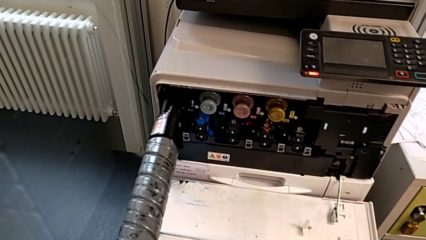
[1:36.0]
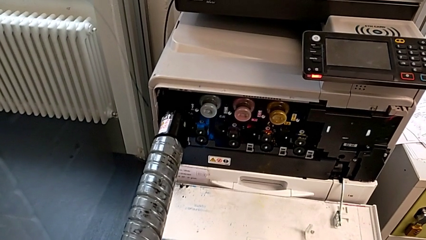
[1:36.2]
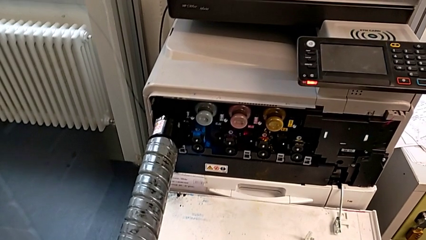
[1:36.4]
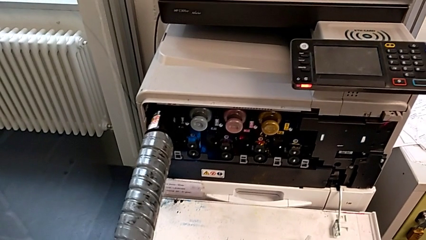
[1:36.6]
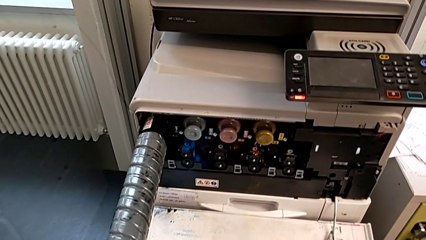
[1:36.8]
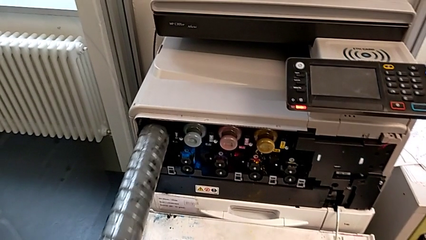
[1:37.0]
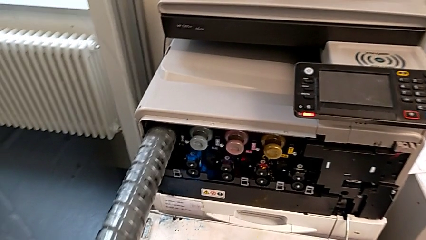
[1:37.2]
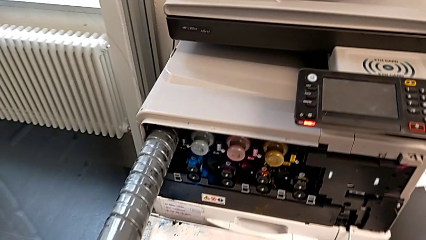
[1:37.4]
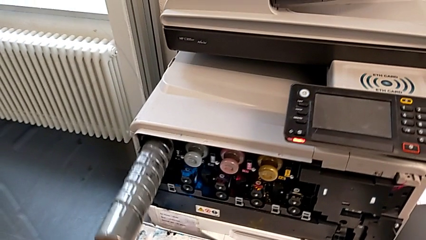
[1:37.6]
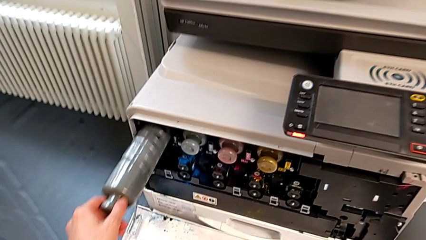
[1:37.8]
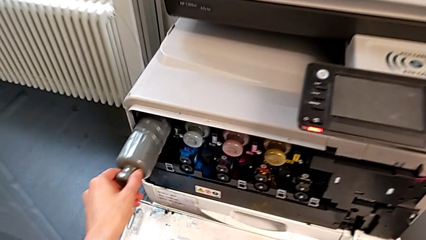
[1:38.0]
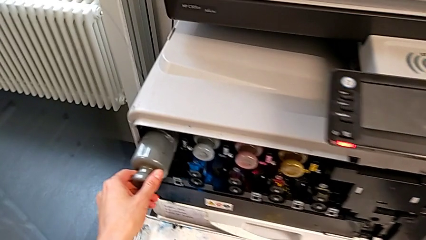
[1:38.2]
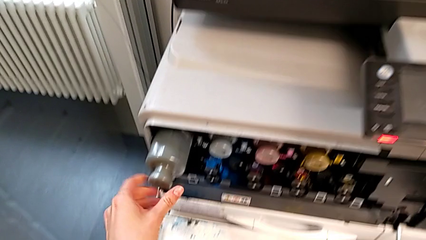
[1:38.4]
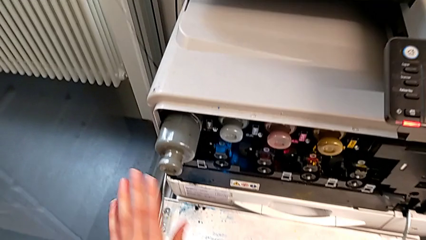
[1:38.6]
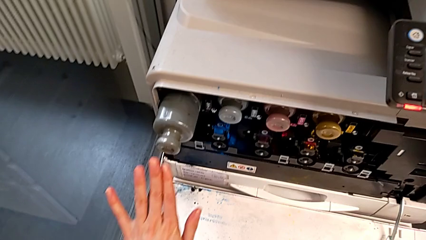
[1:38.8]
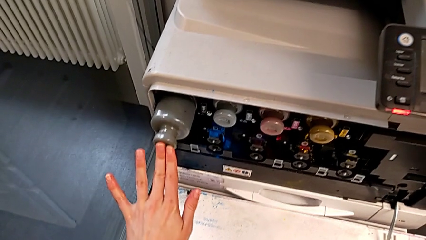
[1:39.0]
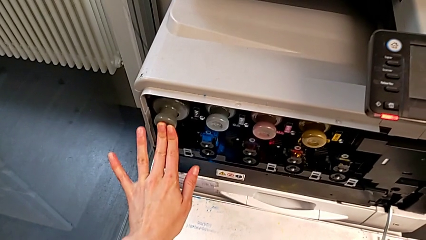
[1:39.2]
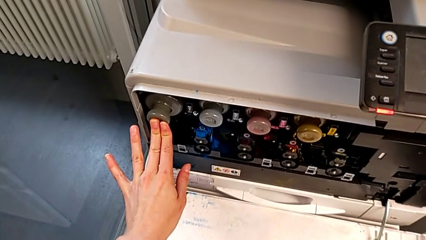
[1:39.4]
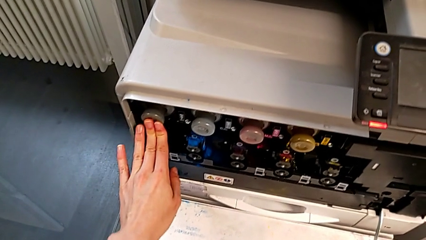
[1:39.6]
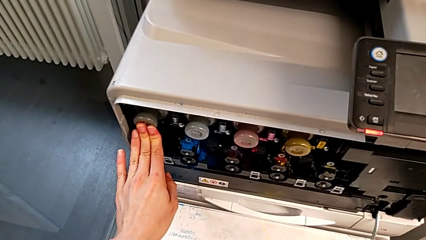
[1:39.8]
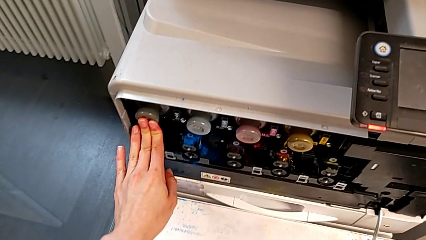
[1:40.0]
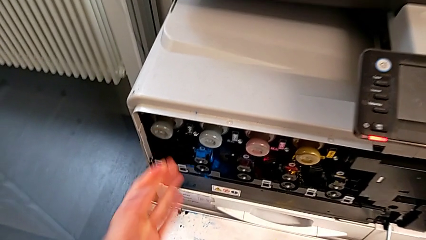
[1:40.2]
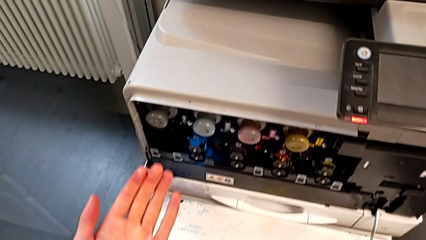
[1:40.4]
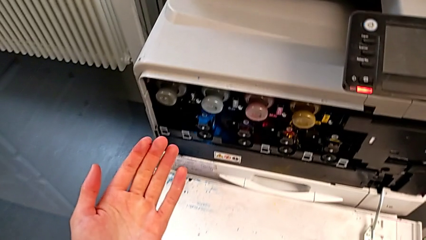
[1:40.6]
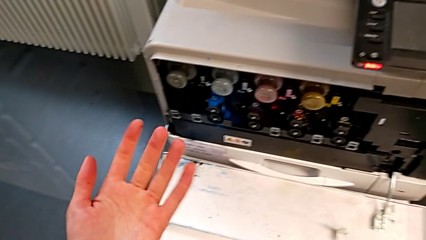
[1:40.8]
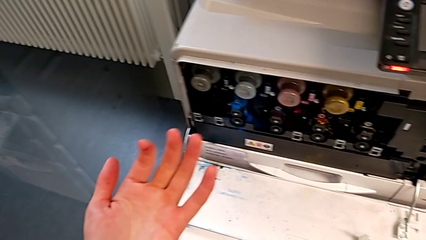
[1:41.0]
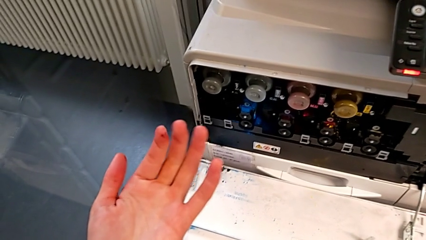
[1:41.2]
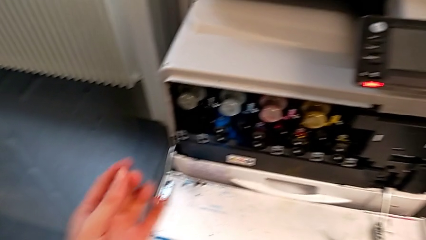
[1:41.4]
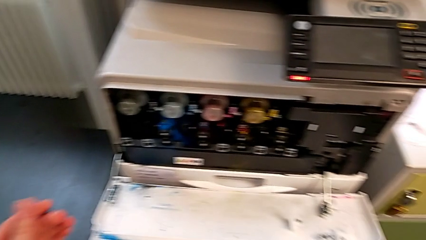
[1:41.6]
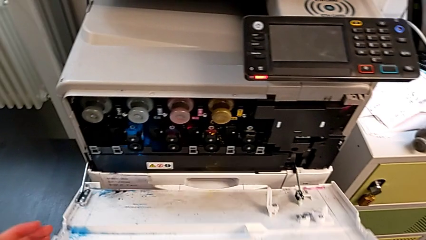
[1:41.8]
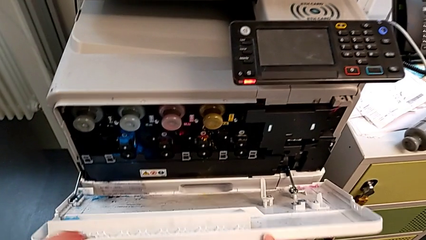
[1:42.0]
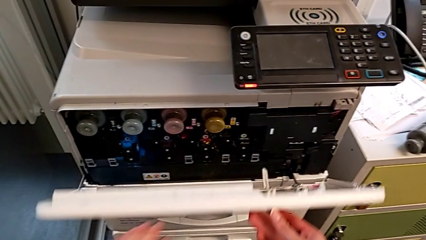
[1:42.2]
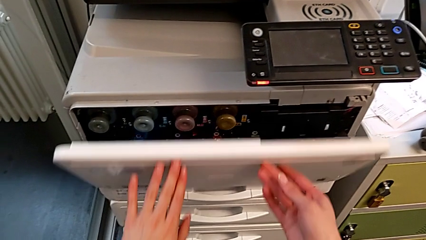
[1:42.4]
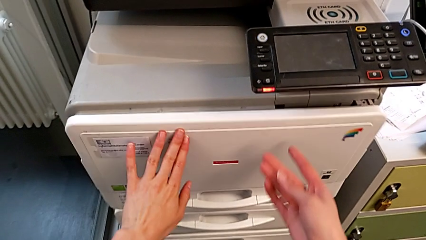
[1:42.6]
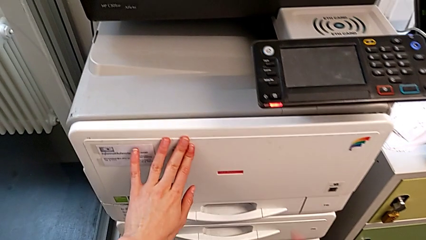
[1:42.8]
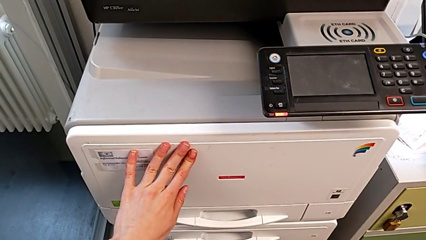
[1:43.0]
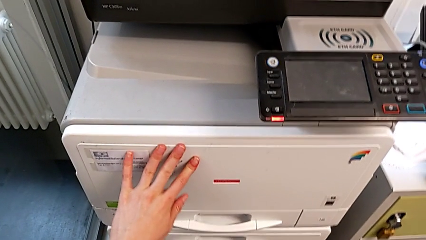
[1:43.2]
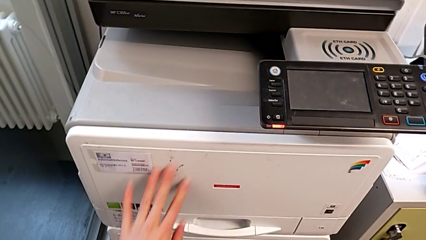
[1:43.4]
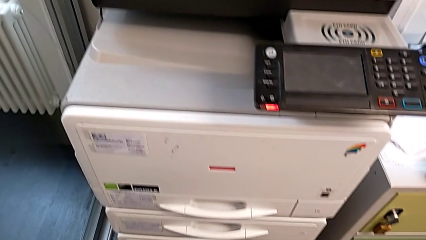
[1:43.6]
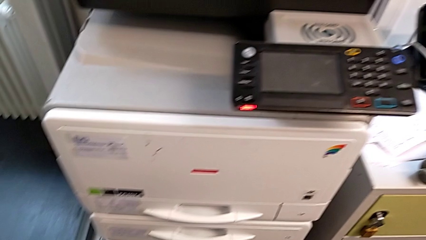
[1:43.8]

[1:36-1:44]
The camera wearer is changing the black ink cartridge. They insert the new ink cartridge, push it and close the cartridge gate.
